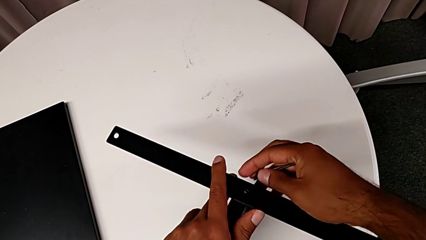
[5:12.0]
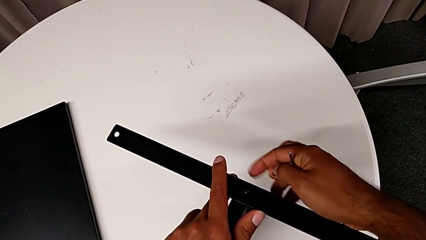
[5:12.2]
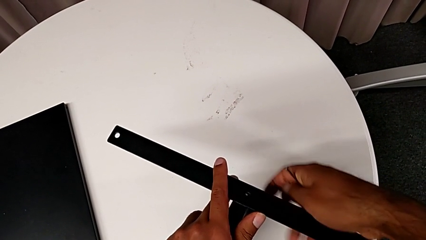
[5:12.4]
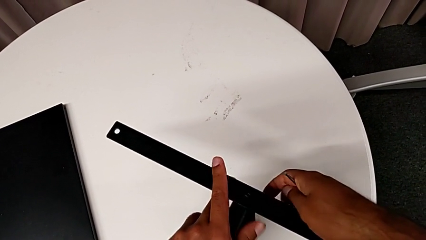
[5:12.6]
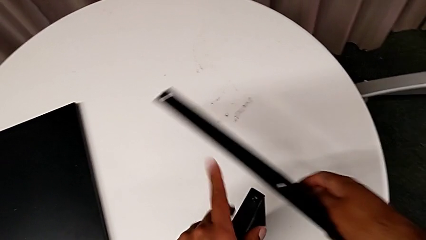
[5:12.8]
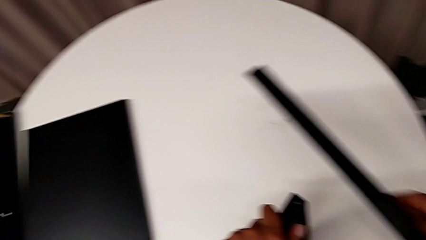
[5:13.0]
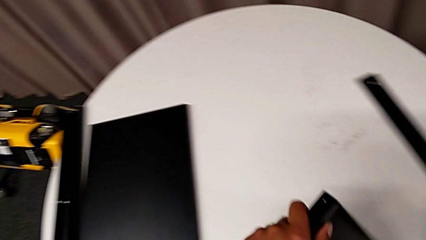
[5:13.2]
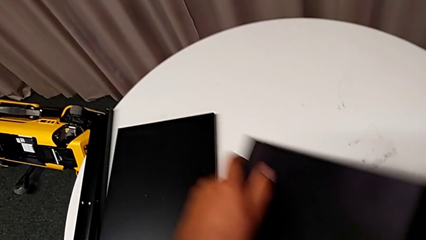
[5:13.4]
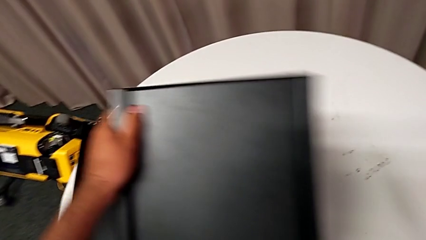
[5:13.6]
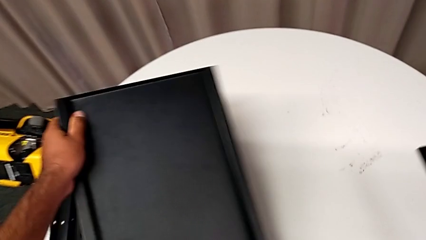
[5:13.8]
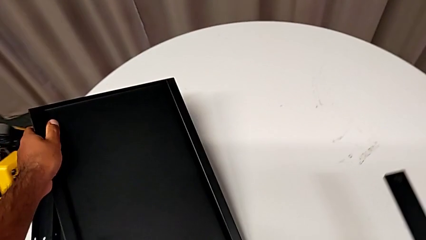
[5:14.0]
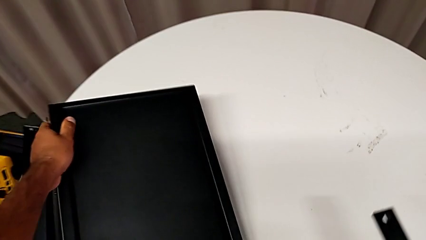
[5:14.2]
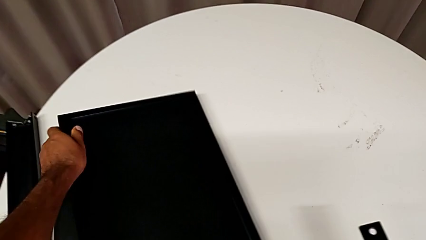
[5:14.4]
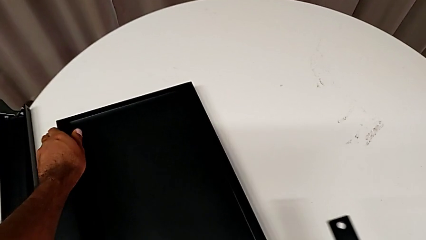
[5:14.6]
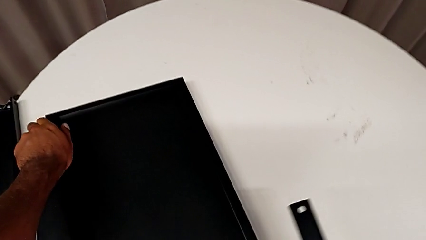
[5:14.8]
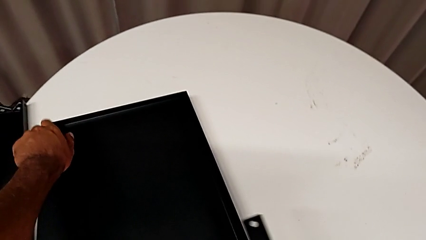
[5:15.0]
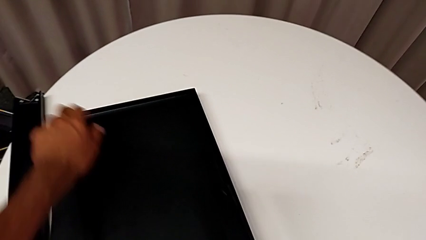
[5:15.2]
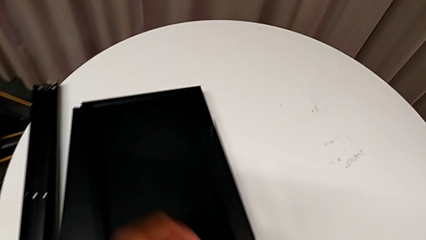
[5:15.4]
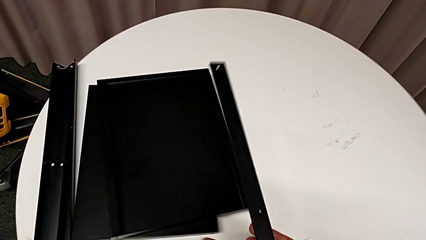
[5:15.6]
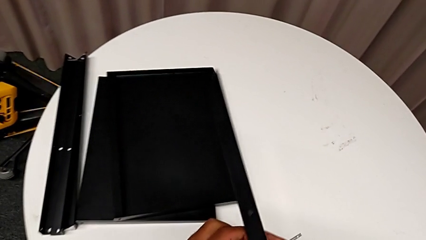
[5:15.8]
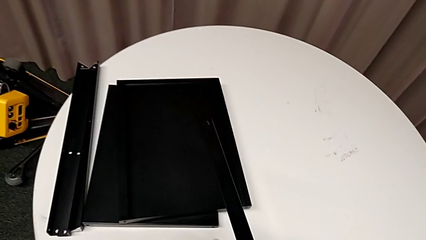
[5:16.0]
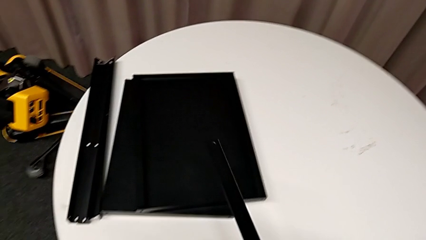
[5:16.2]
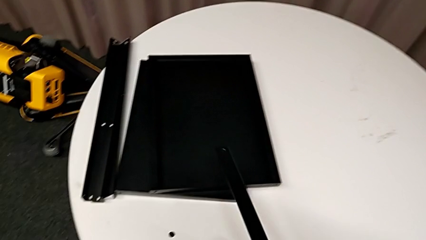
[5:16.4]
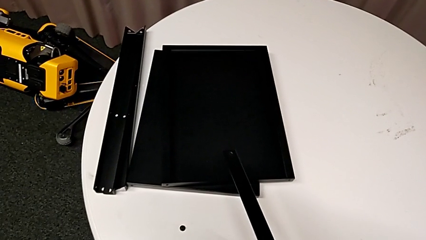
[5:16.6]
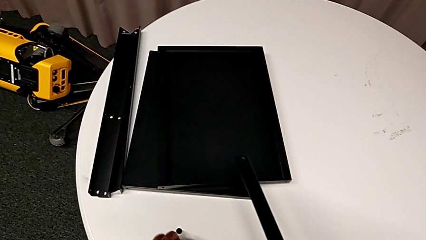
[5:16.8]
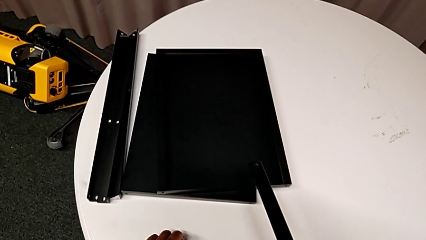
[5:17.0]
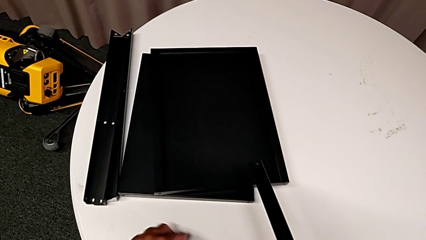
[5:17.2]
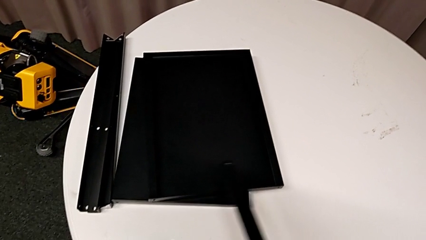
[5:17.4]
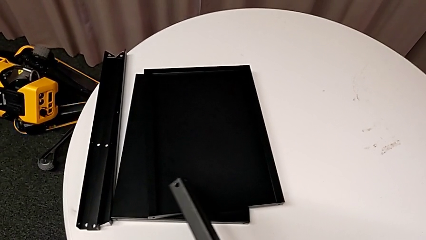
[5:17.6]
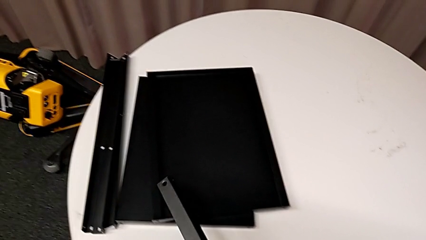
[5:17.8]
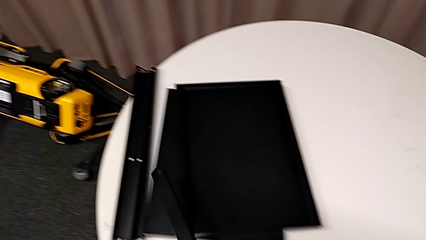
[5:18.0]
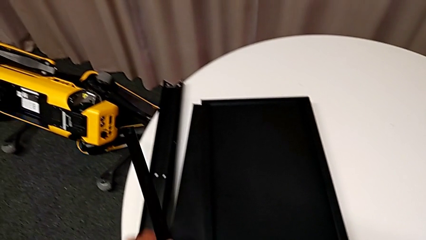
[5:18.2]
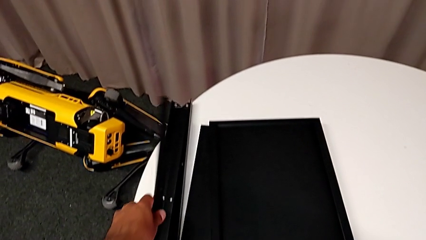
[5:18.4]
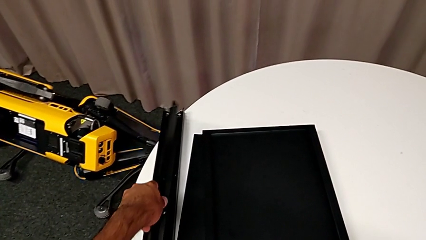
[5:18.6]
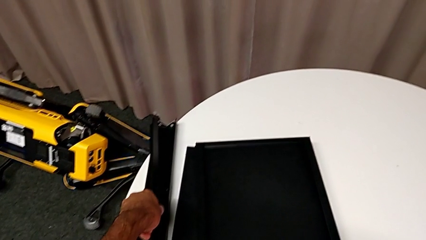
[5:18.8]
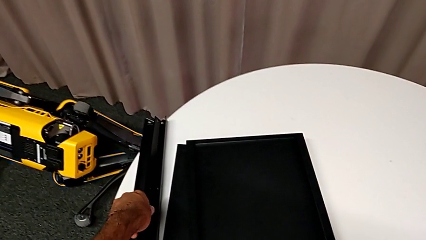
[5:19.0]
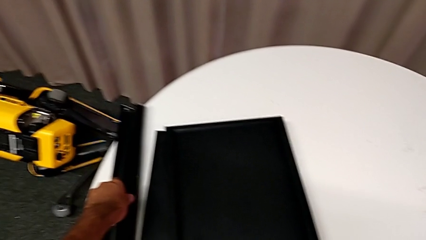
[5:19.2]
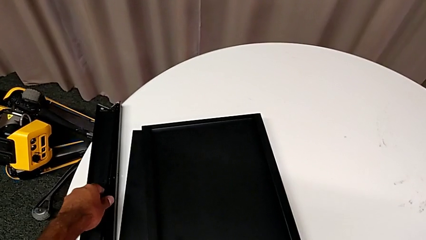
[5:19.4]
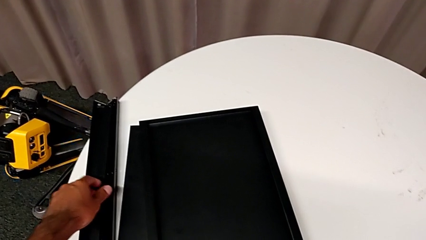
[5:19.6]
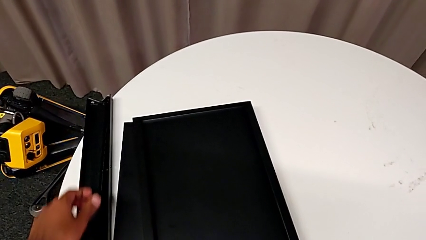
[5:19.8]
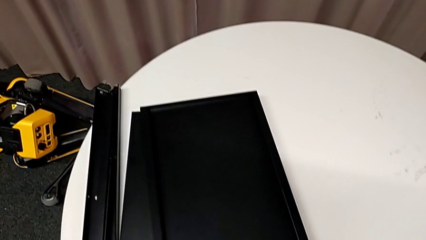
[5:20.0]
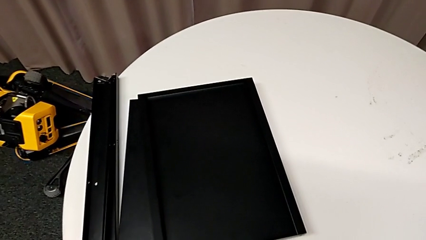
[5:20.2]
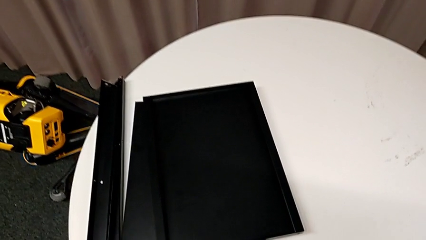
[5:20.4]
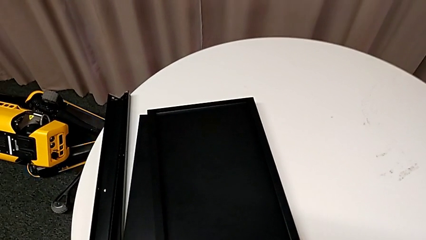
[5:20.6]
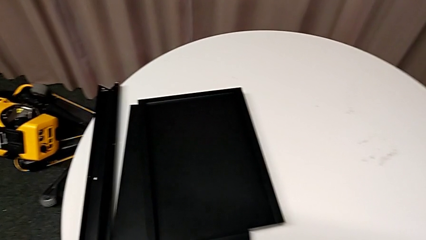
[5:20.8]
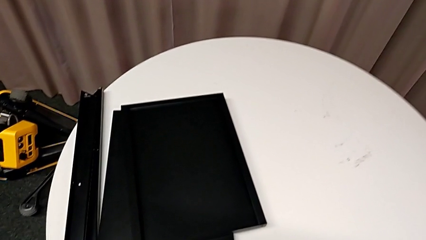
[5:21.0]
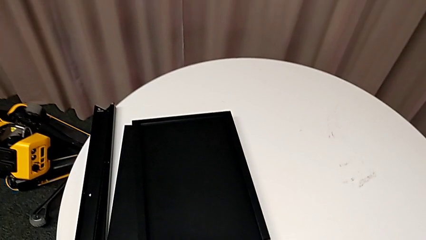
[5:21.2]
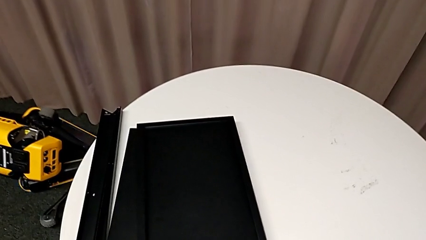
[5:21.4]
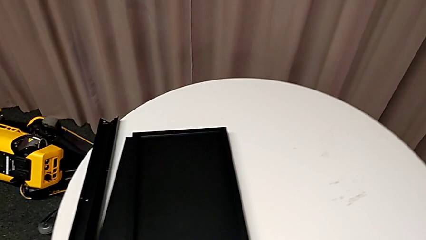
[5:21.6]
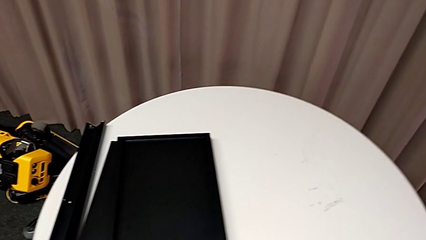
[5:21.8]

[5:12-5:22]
The camera wearer is removing the last leg entirely. They disassemble the leg, place the bottom tray, place the hex socket head, grab the leg, place it and place the Allen wrench.
